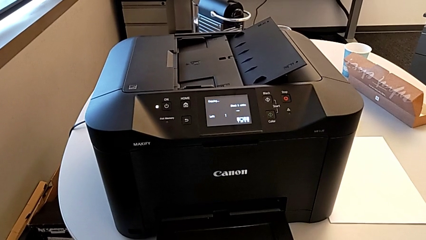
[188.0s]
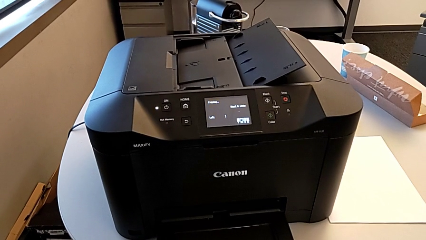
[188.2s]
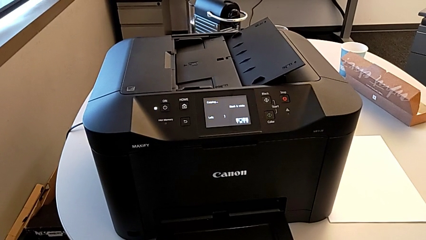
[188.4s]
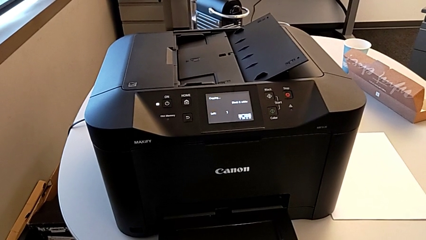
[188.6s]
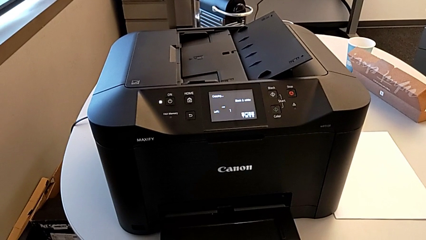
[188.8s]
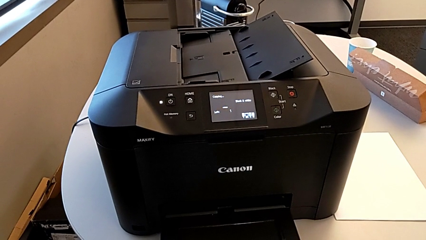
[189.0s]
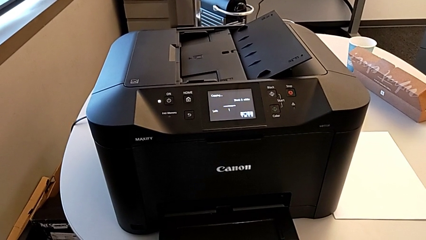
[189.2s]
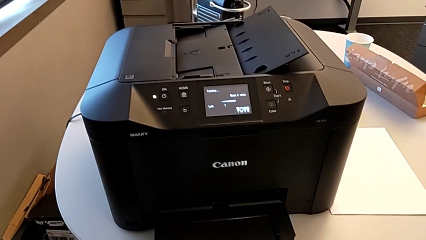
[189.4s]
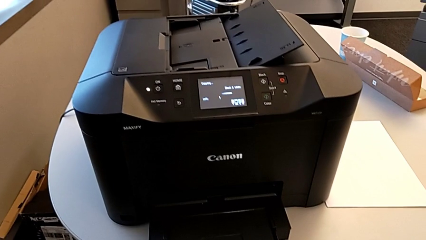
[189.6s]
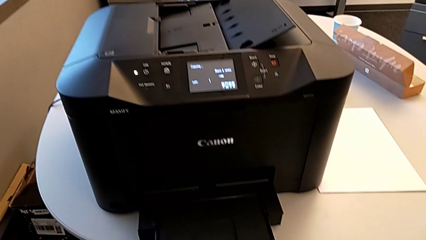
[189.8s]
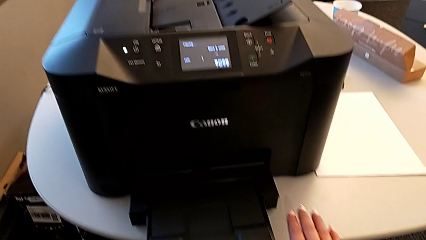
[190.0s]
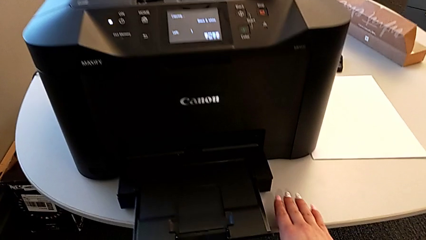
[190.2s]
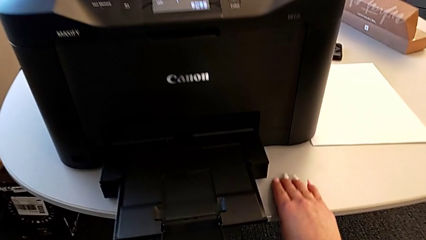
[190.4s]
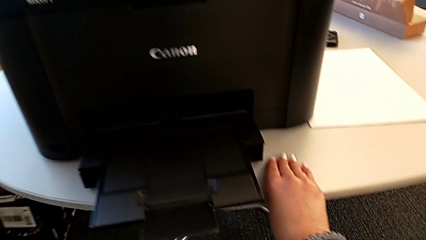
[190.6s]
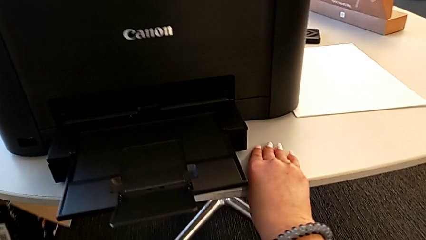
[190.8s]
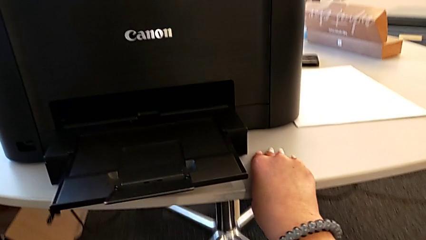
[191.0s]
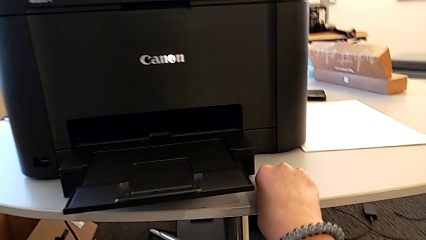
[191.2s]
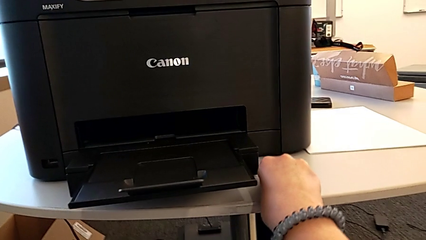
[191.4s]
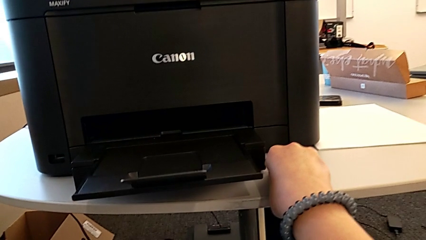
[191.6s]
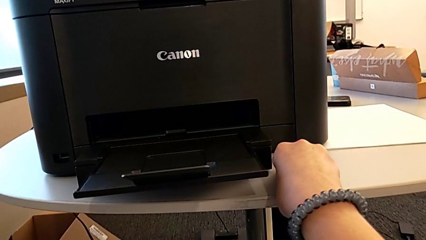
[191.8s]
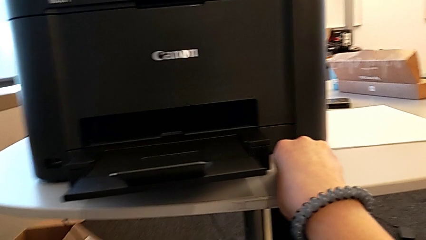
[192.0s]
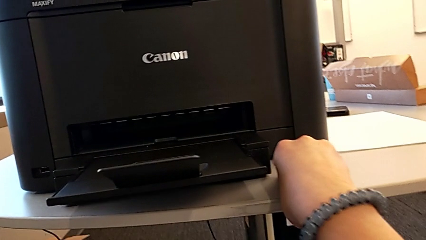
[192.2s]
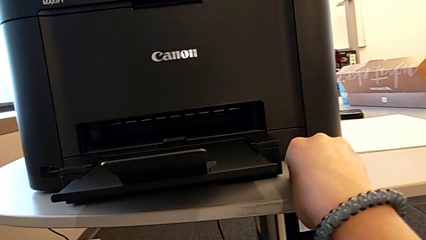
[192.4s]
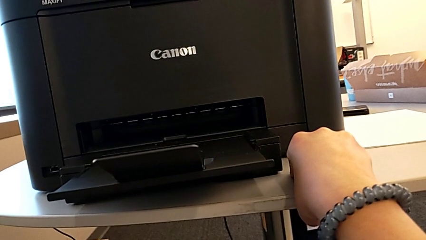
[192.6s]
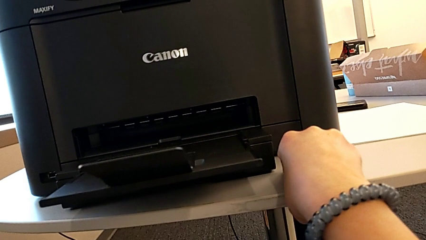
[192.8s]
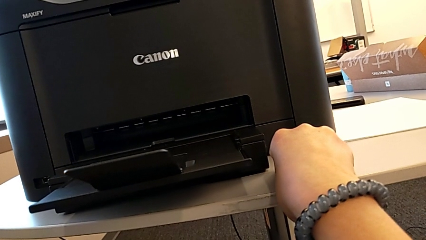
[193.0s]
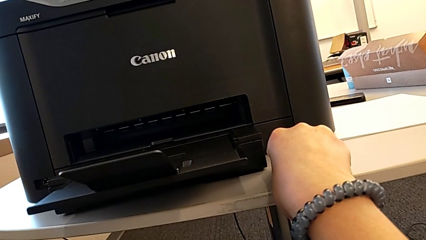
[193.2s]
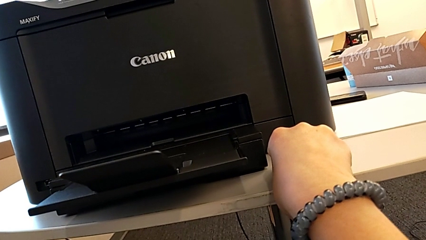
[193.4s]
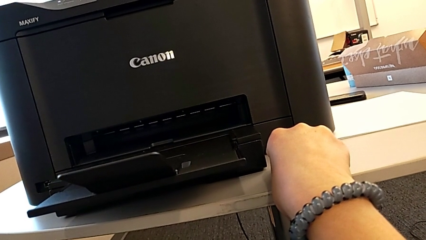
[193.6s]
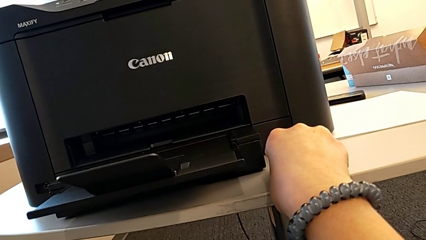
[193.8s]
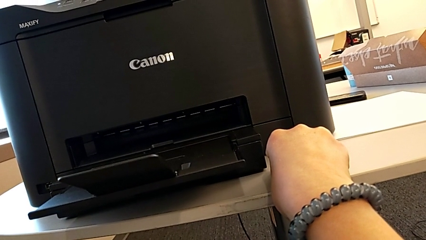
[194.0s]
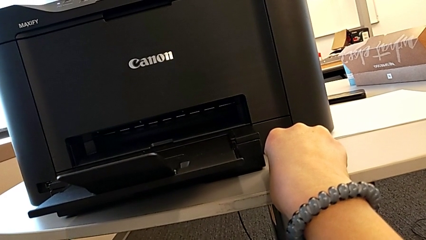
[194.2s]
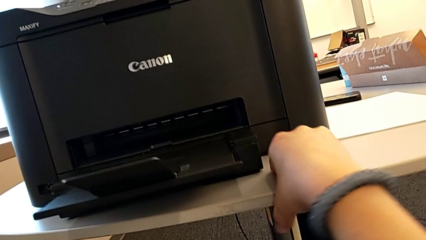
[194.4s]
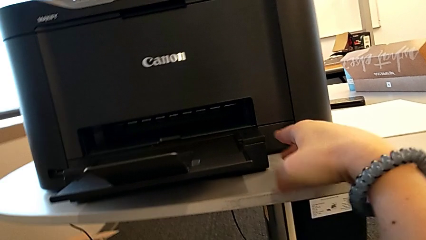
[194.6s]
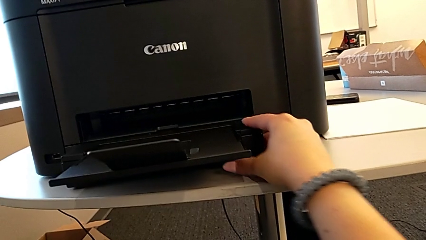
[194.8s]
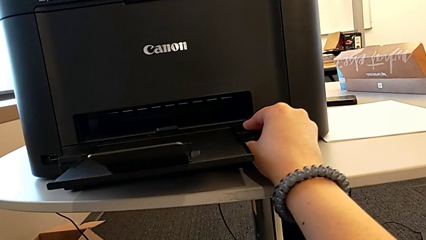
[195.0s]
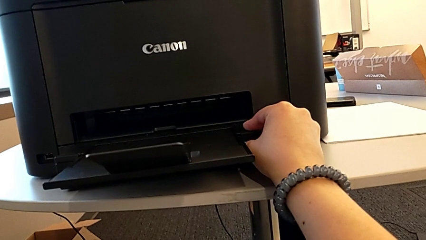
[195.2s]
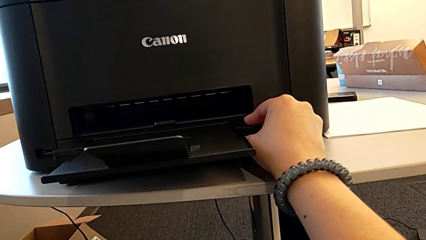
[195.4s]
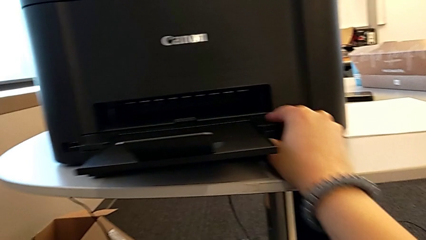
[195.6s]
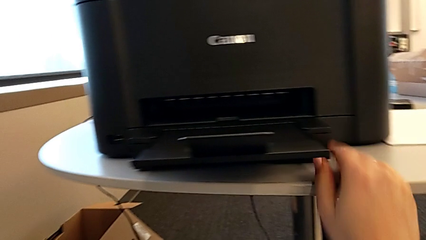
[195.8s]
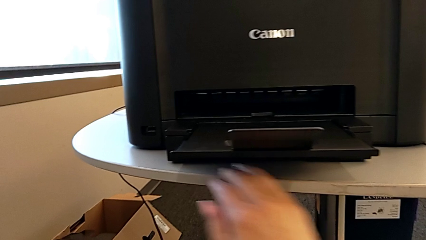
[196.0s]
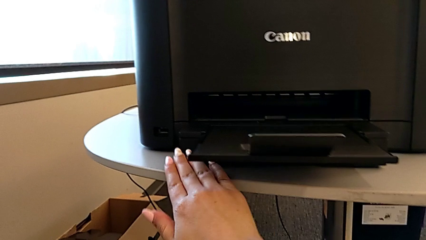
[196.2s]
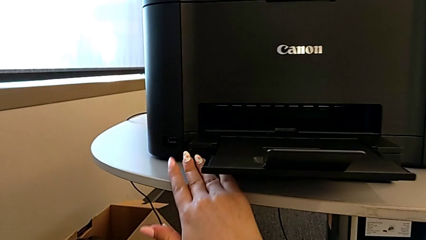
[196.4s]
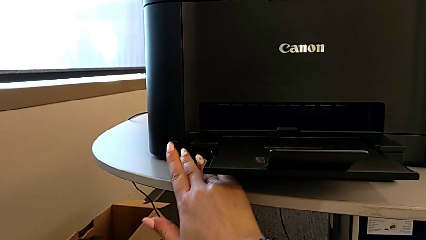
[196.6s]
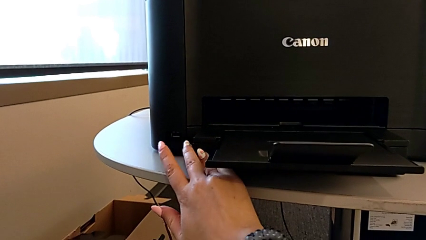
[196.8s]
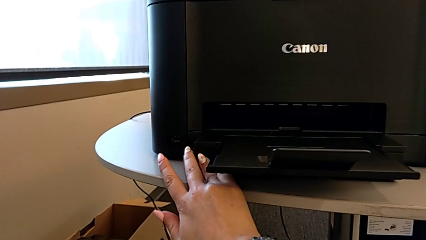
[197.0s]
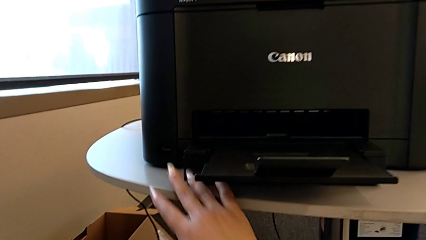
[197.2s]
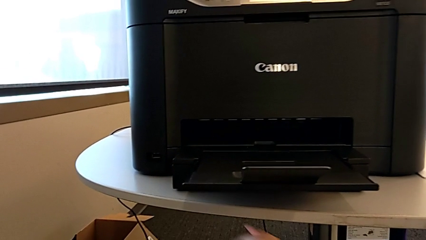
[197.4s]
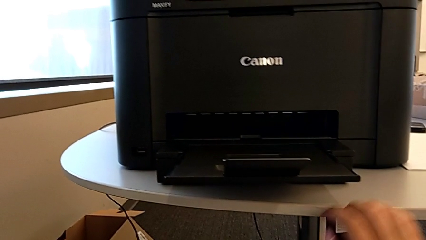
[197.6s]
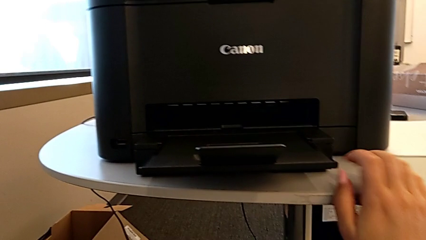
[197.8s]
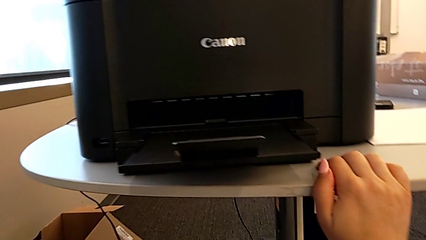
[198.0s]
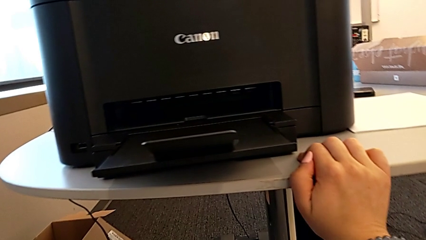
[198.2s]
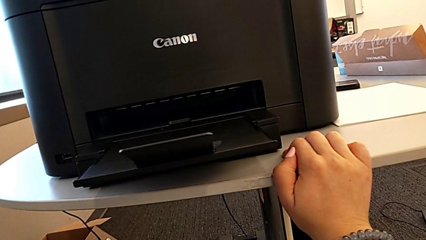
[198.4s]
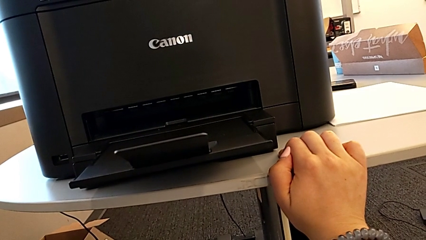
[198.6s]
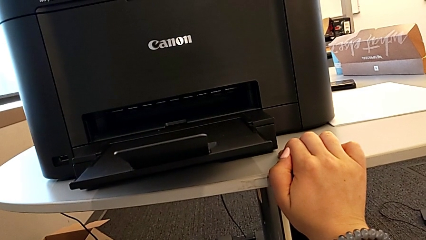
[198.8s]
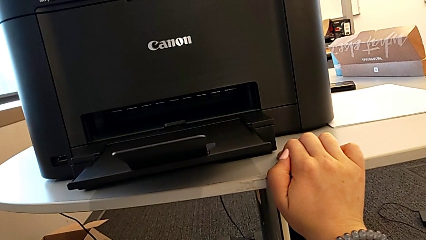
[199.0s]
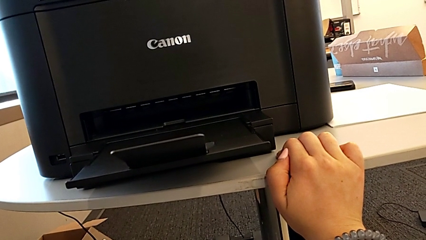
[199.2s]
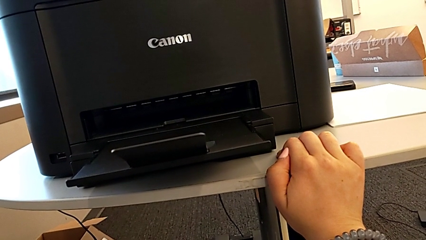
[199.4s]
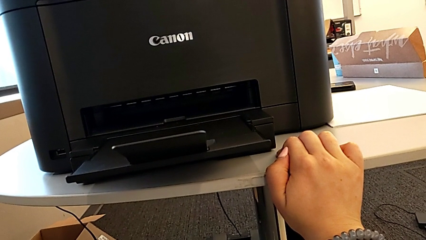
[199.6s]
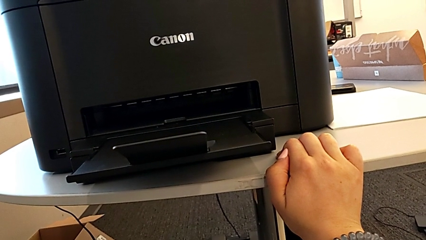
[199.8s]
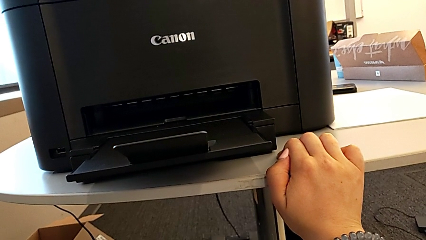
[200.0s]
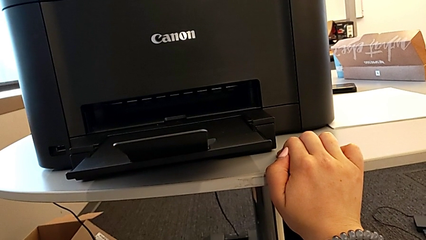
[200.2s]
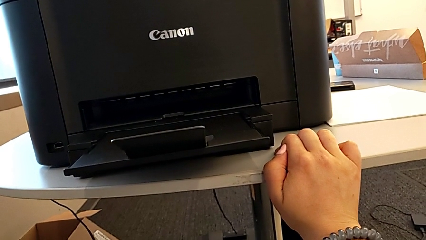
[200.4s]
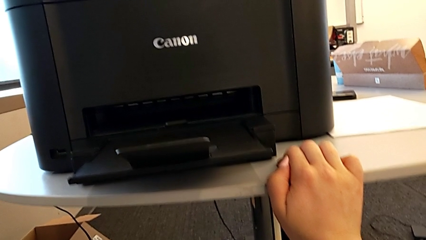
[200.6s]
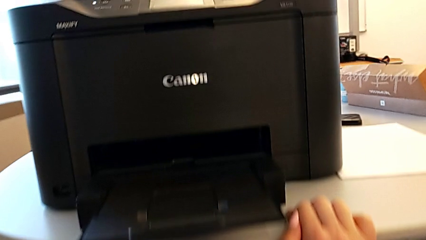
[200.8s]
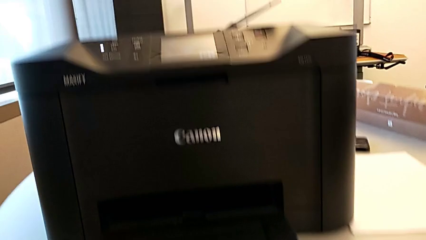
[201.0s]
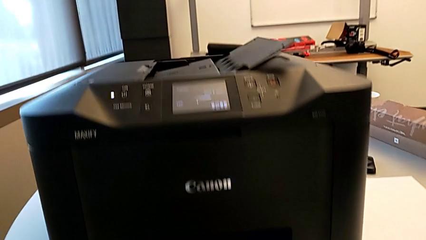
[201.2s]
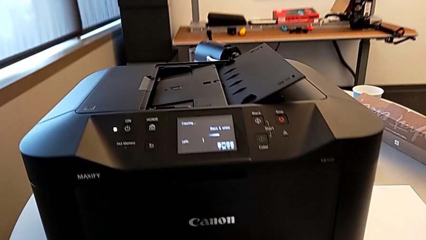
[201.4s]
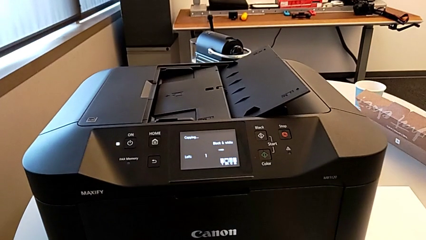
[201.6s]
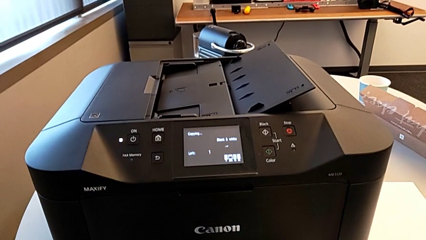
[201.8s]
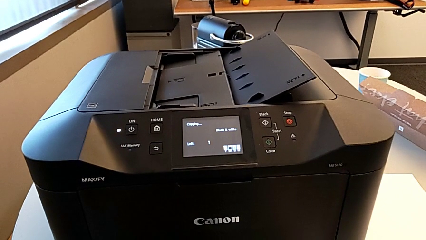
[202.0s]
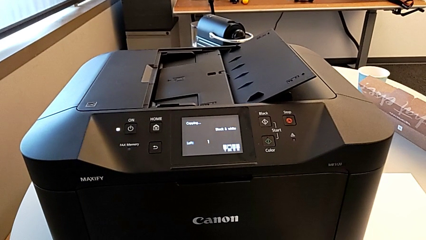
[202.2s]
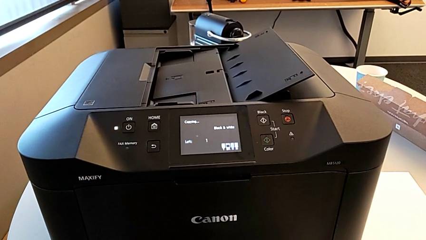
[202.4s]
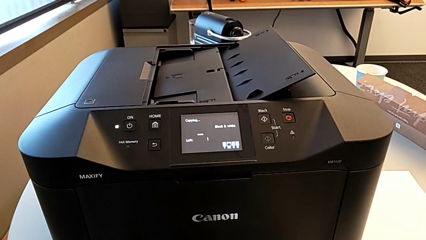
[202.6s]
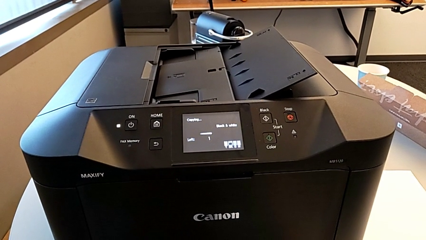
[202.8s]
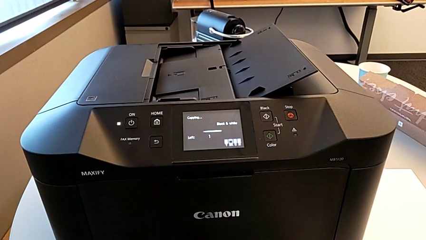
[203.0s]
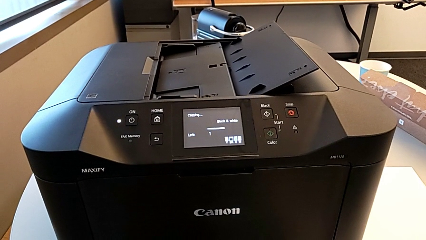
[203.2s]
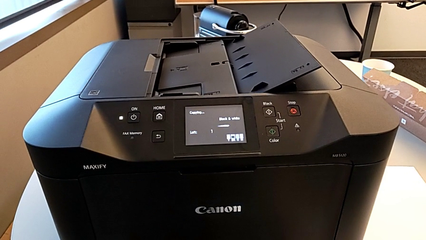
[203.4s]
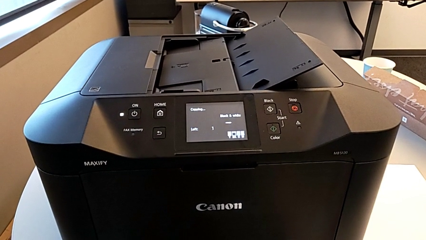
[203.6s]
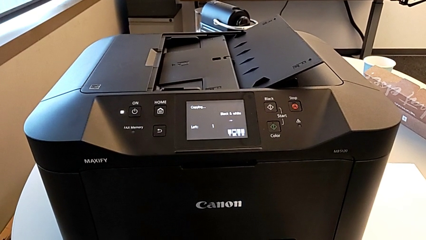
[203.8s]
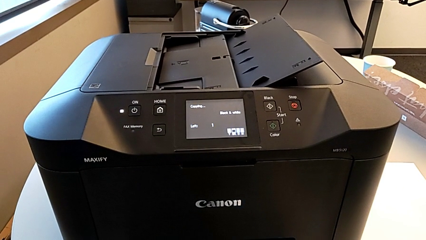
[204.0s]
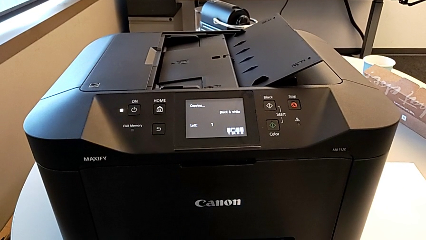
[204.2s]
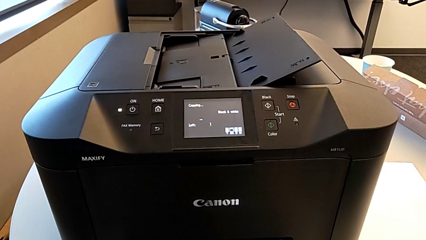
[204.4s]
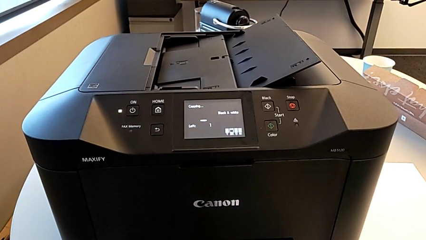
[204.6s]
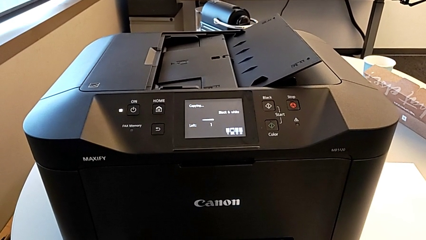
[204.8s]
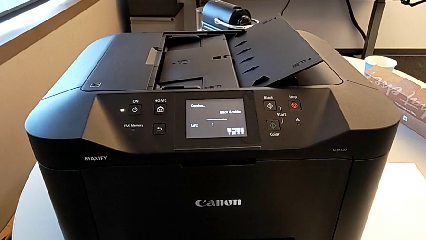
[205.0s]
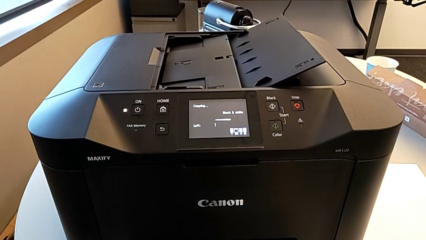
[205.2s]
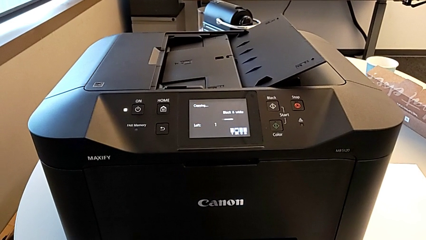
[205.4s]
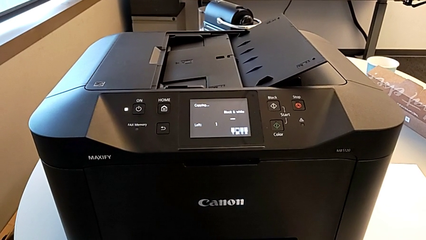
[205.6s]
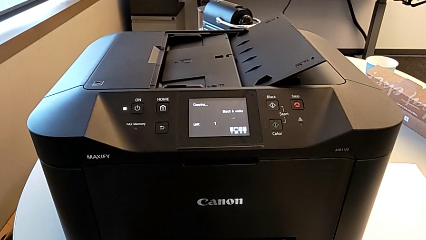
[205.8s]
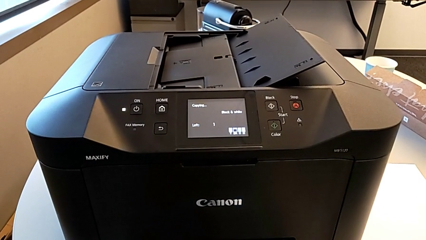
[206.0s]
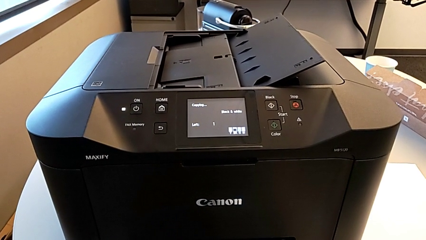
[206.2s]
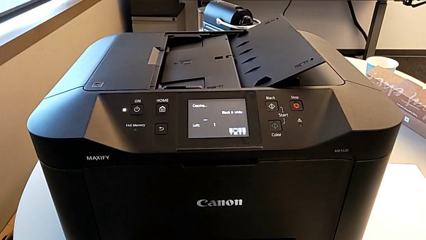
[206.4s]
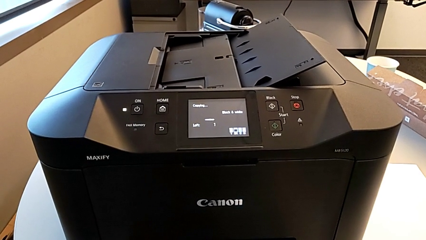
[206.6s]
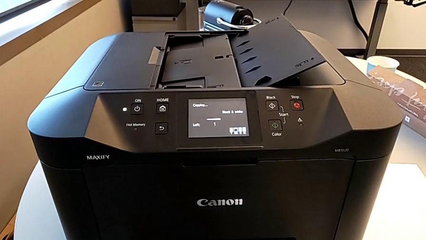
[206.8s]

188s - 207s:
The camera wearer is copying. They press the printer.
